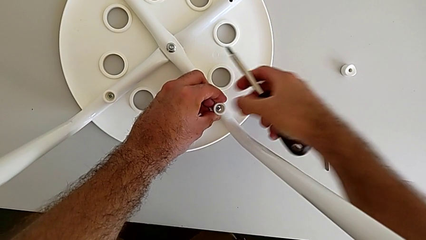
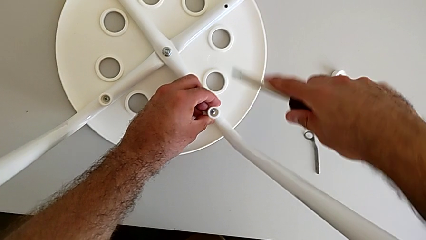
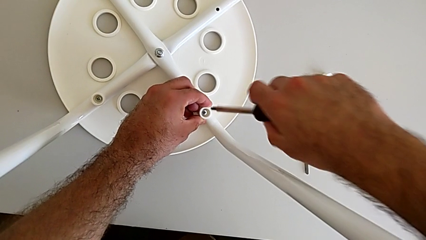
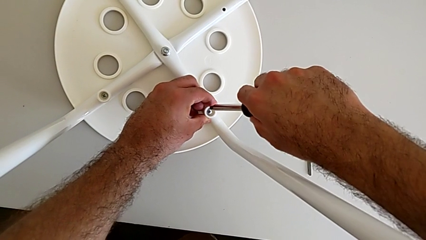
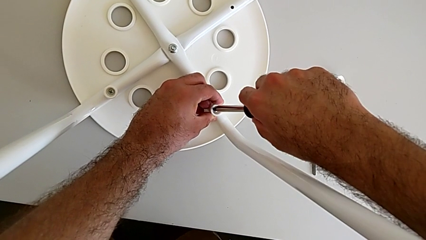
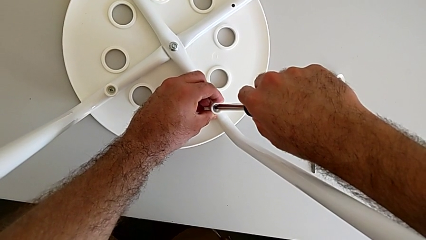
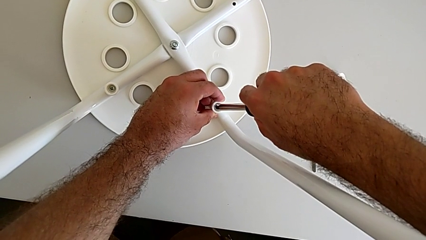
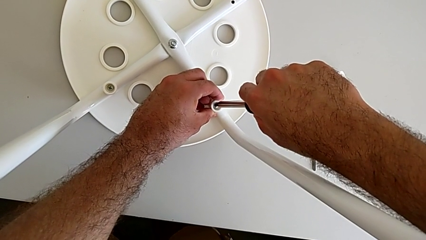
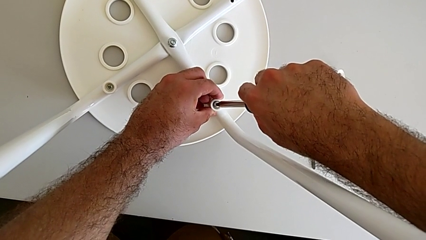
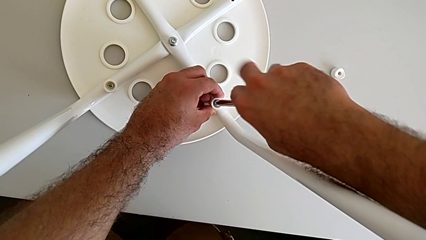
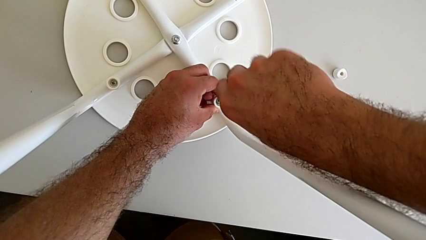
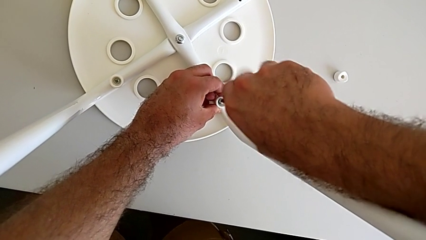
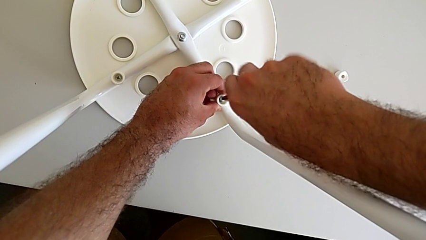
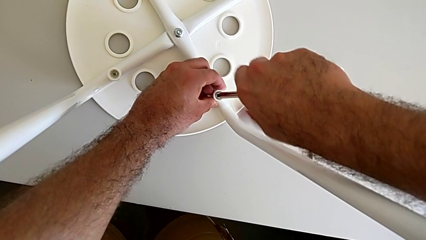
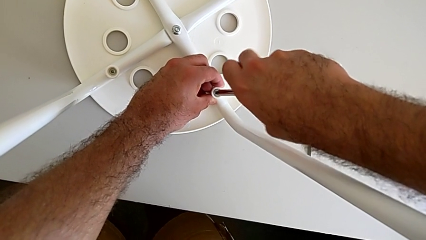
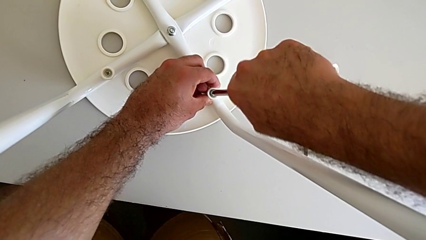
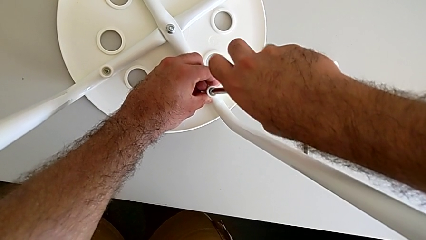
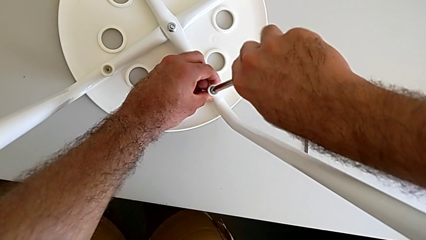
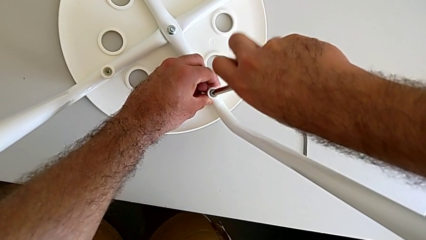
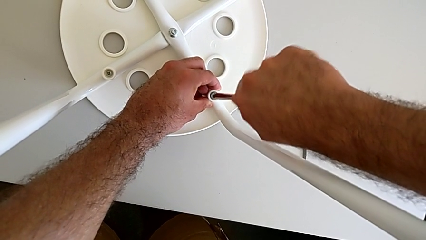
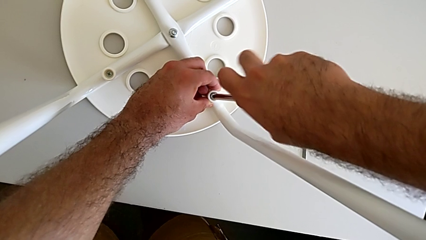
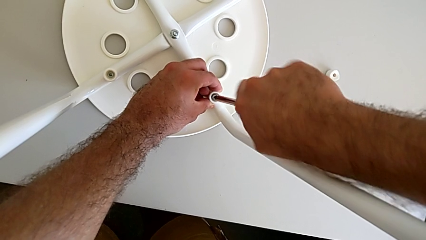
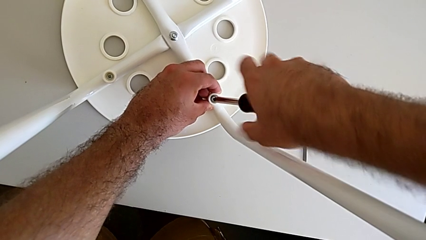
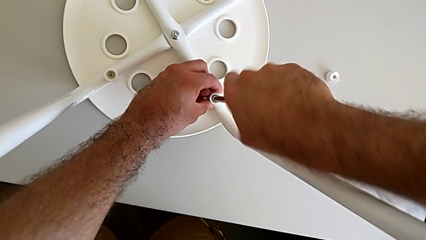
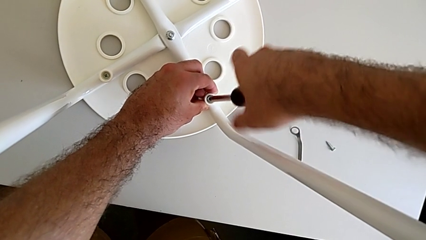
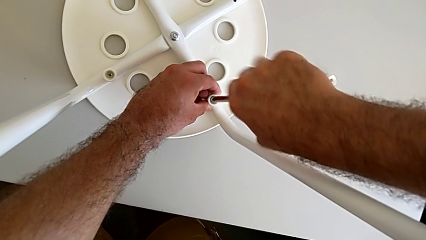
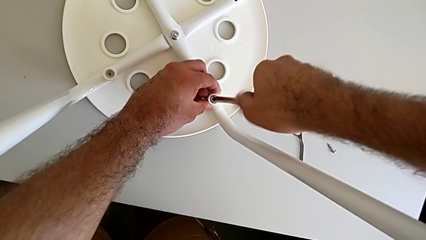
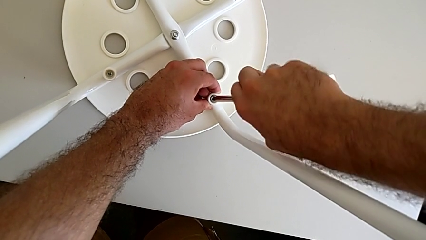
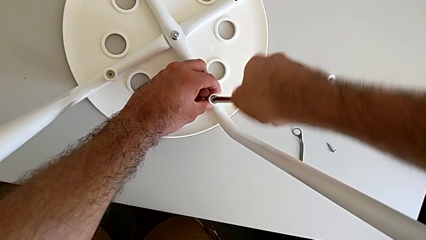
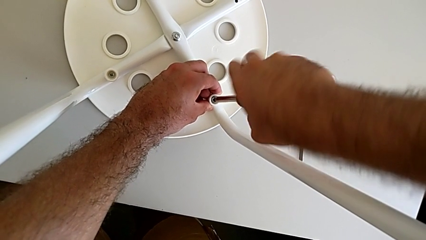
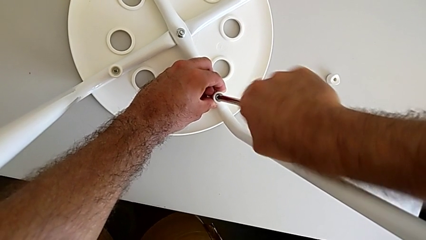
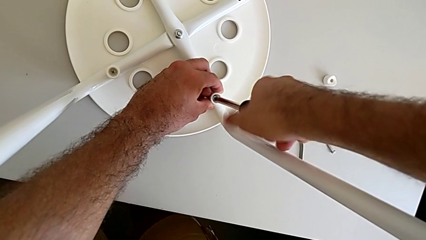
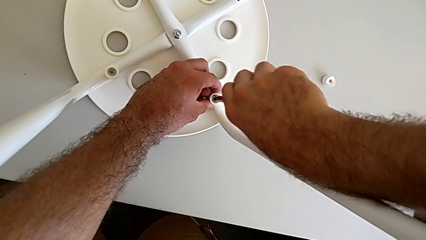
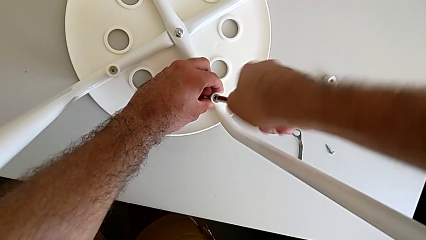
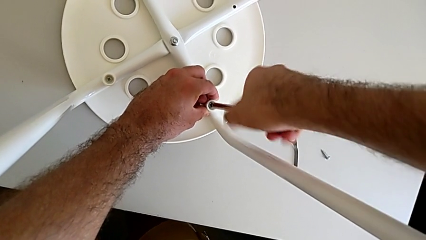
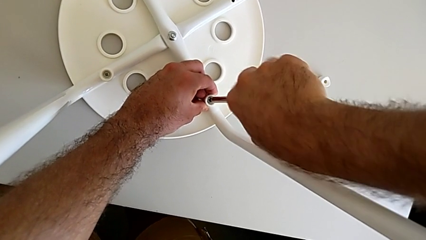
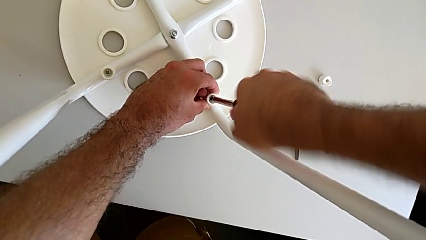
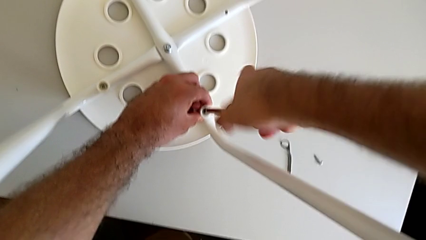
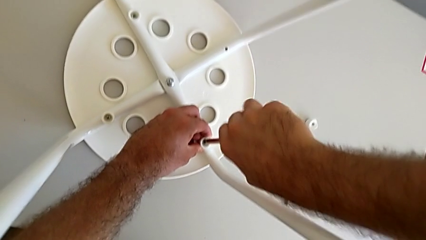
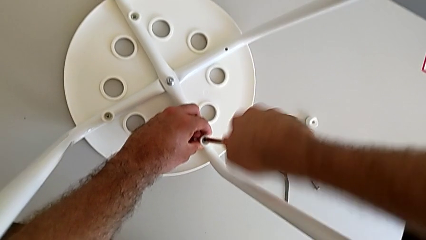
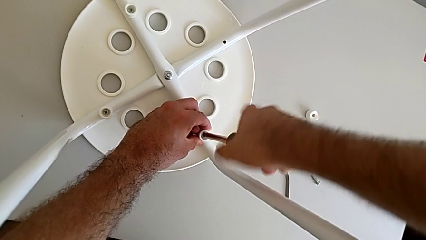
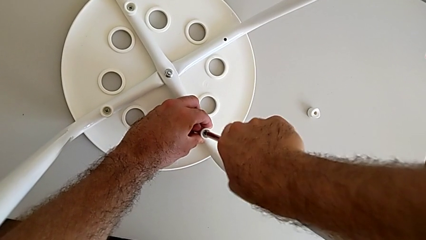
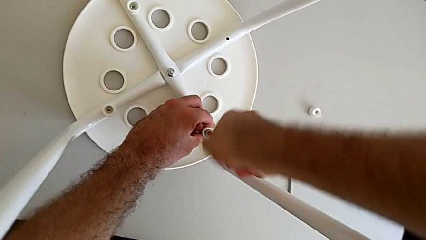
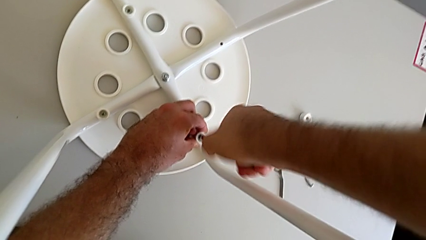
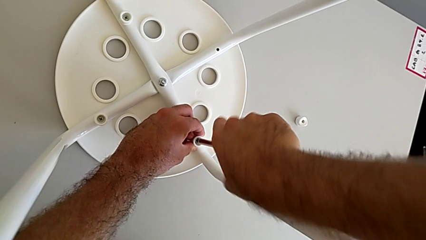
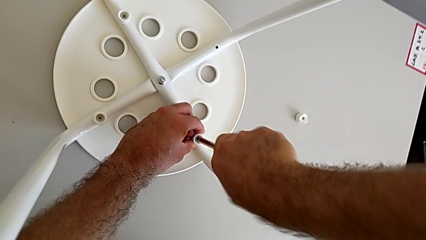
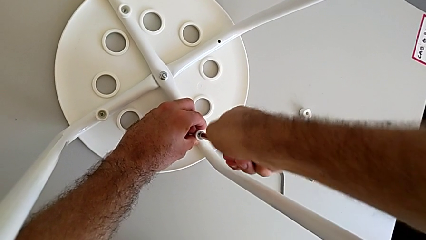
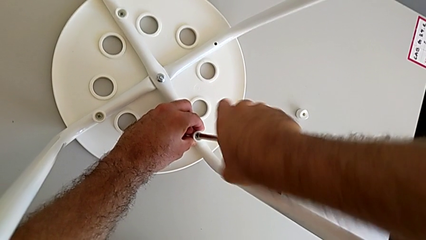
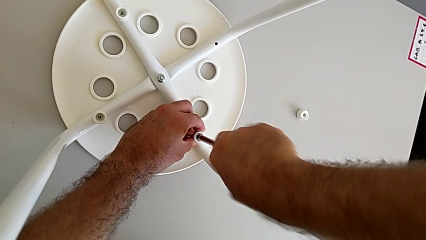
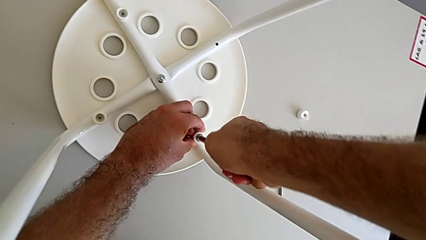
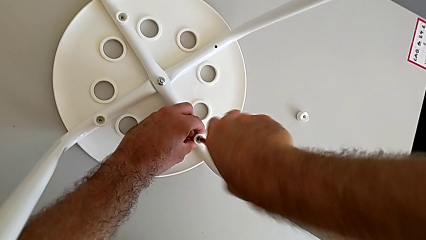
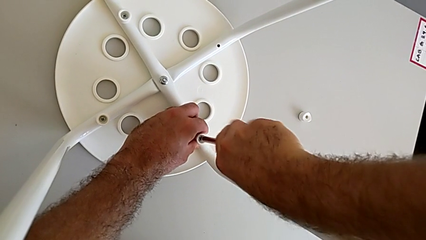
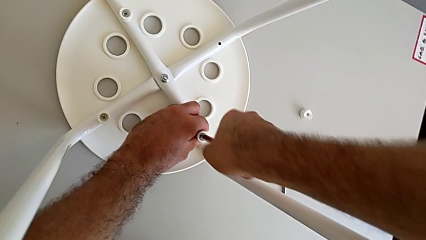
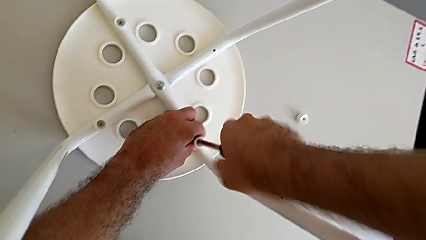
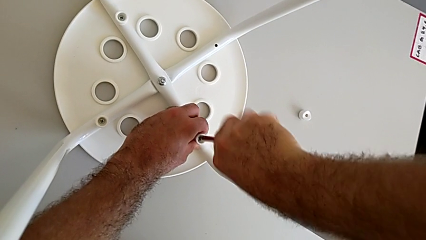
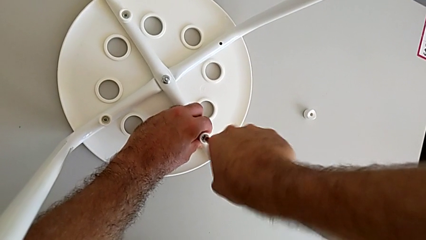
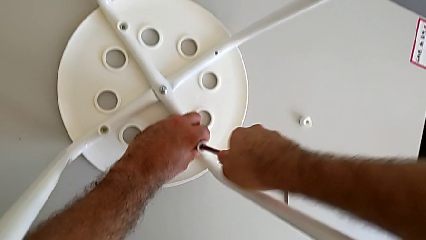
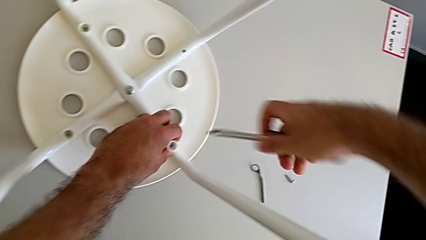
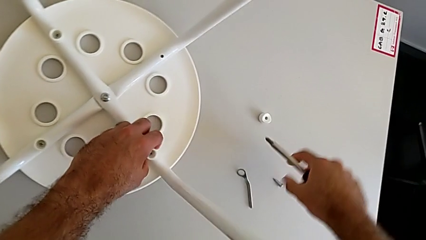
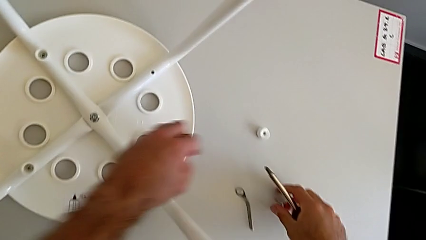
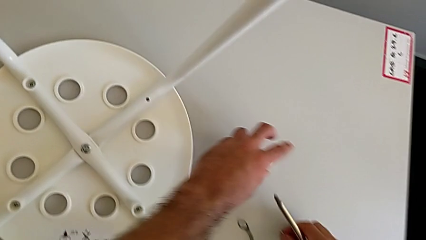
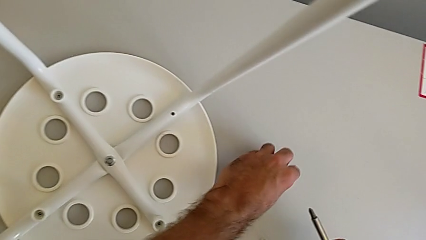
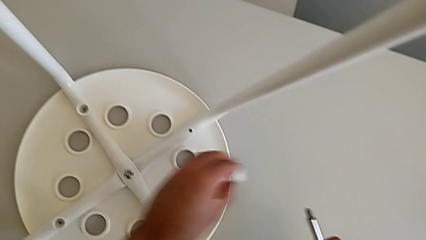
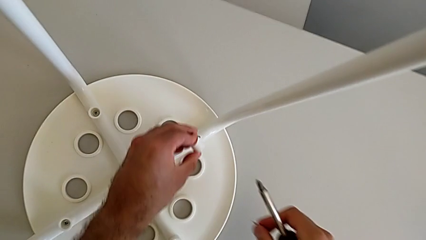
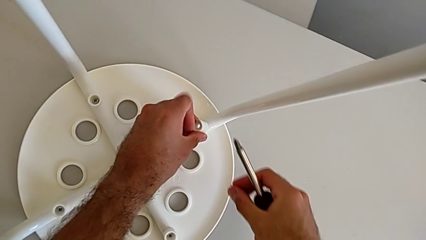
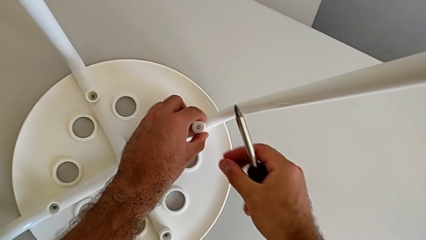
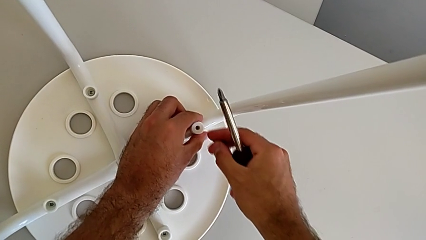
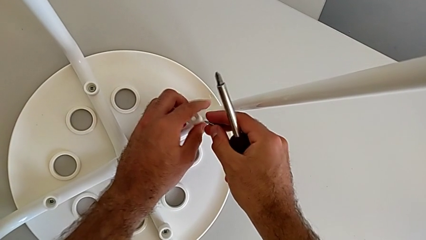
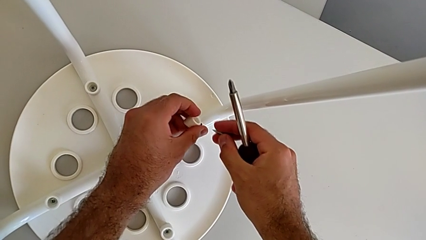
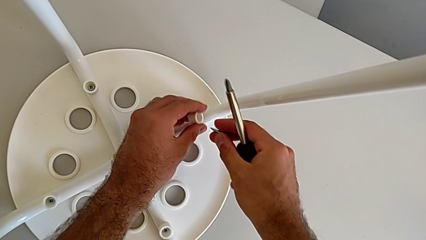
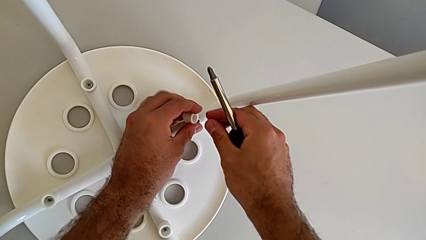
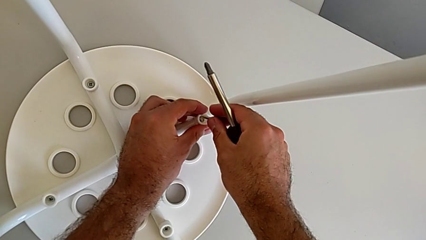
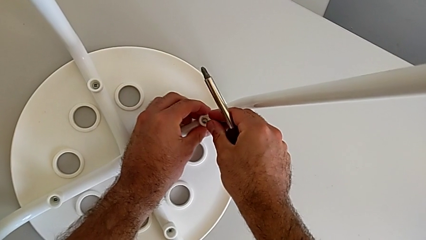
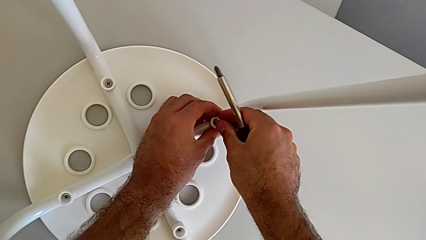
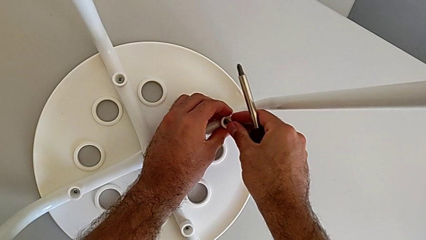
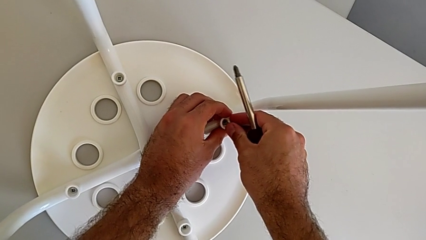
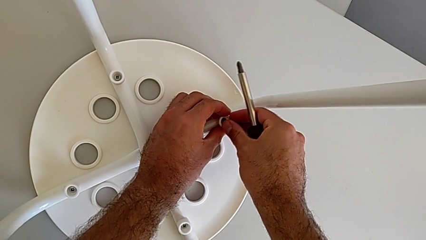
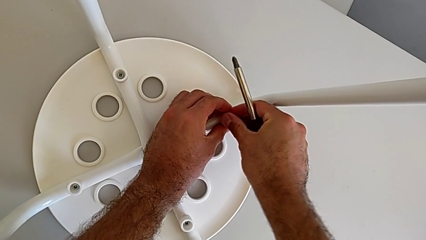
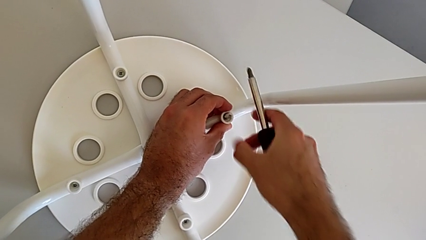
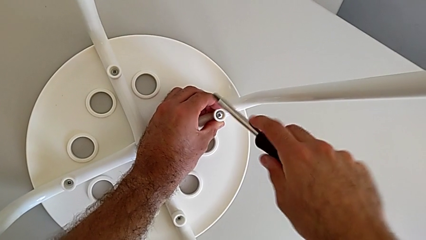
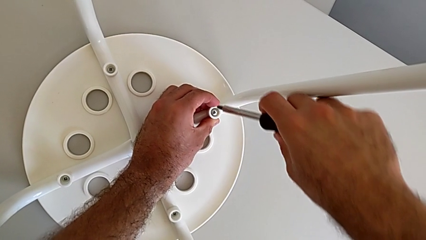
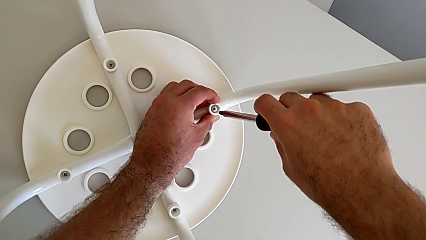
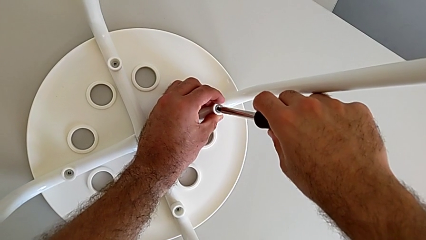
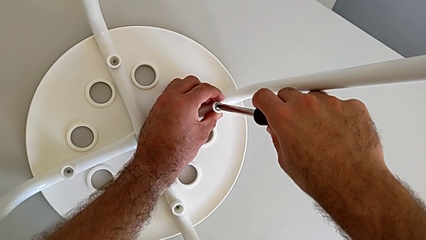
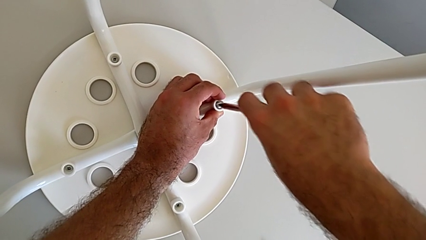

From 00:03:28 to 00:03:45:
The camera wearer is assembling the seat. They insert the screwdriver, screw the screw, withdraw the screwdriver, grab the washer, align it, insert the screw and insert the screwdriver.
